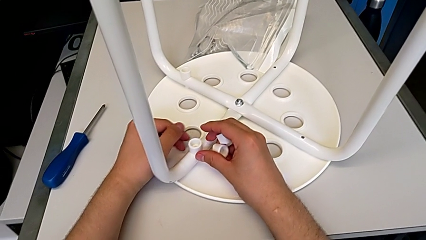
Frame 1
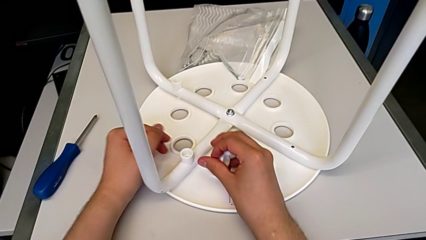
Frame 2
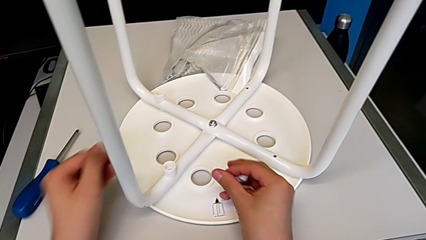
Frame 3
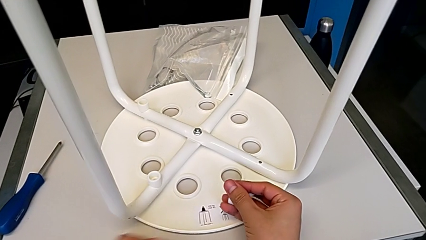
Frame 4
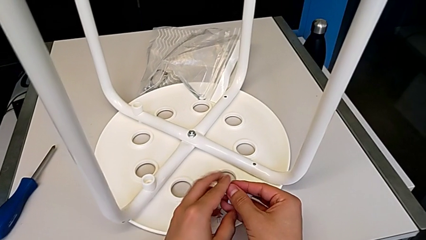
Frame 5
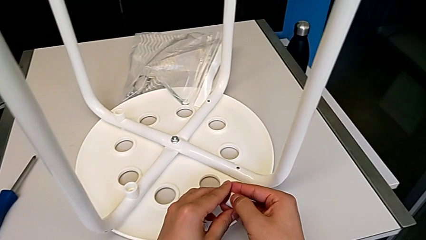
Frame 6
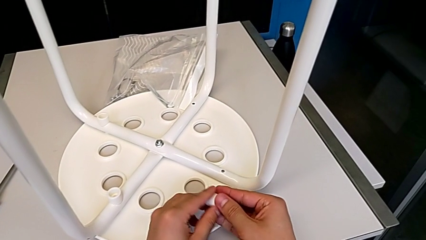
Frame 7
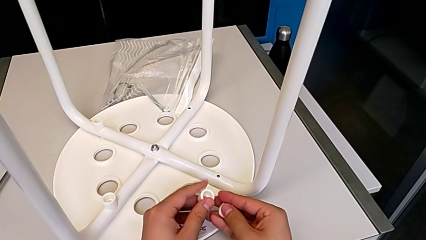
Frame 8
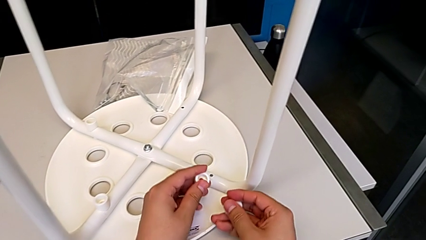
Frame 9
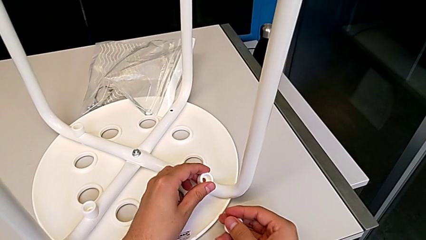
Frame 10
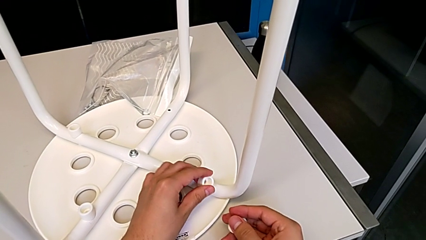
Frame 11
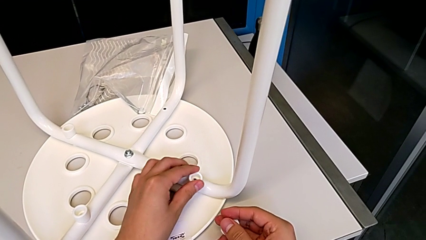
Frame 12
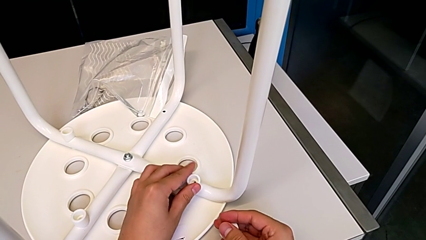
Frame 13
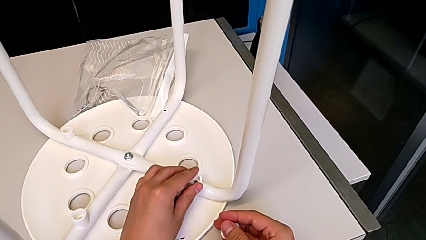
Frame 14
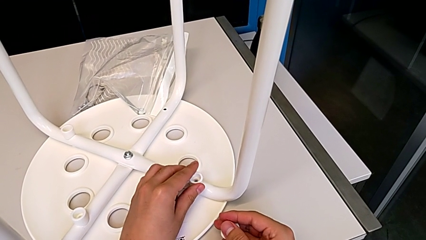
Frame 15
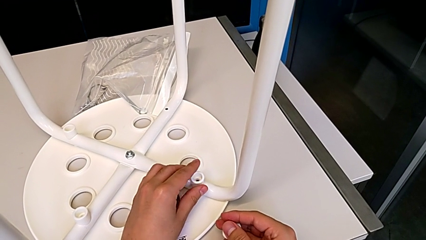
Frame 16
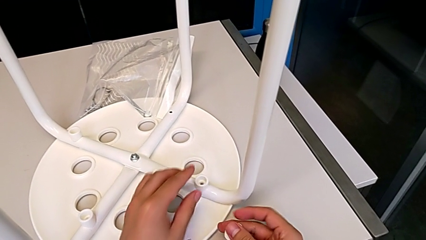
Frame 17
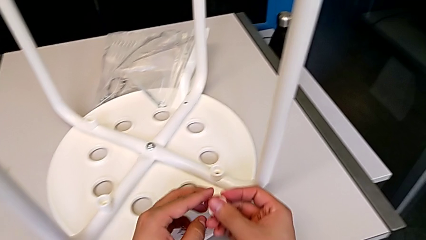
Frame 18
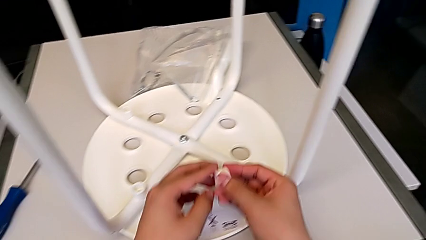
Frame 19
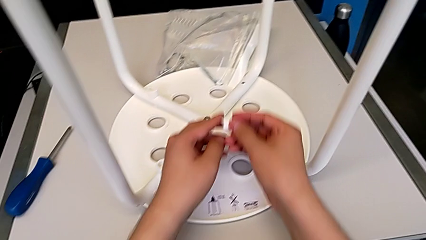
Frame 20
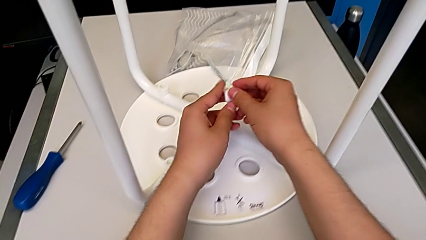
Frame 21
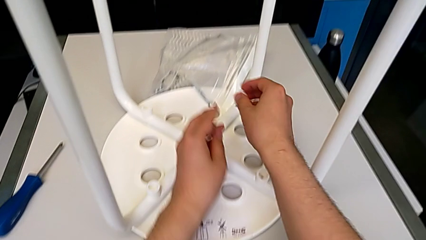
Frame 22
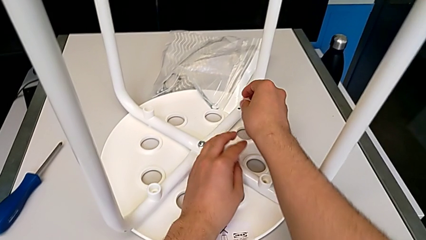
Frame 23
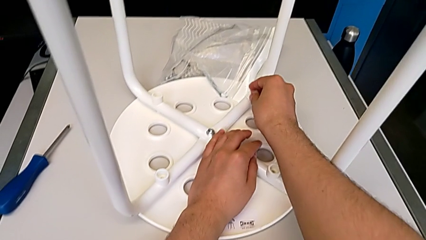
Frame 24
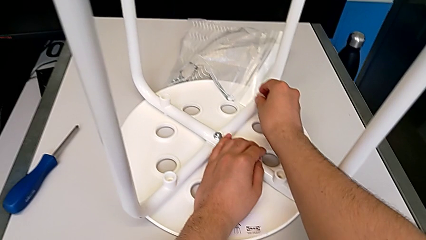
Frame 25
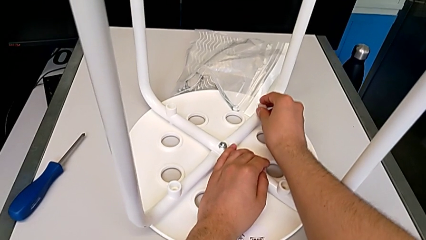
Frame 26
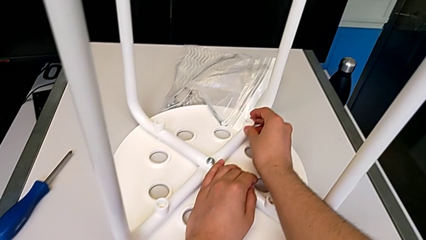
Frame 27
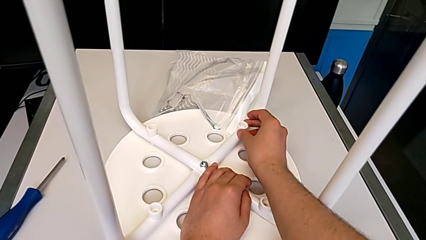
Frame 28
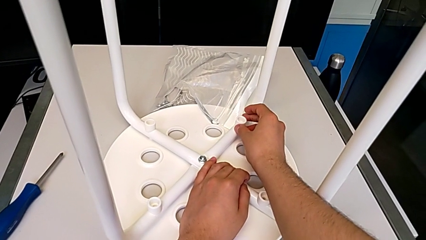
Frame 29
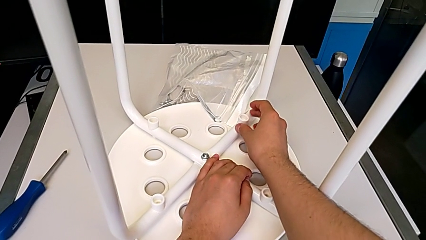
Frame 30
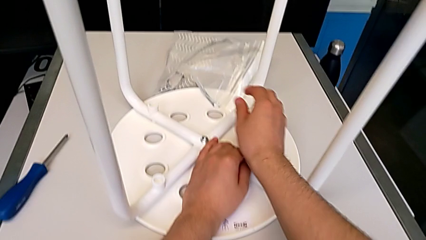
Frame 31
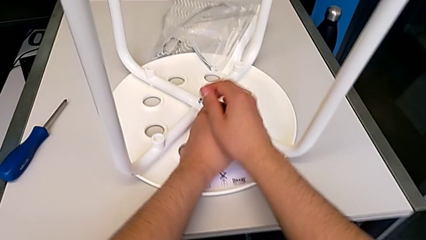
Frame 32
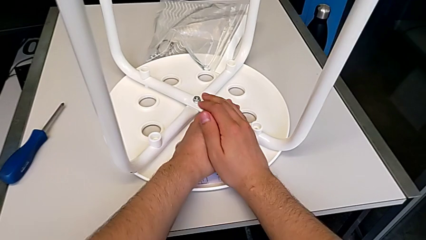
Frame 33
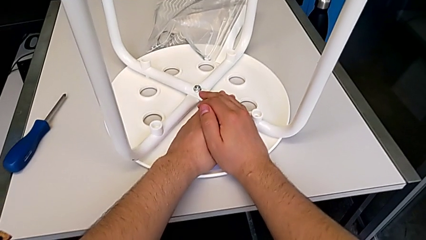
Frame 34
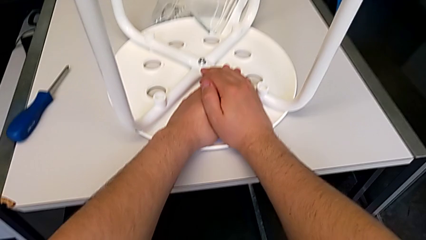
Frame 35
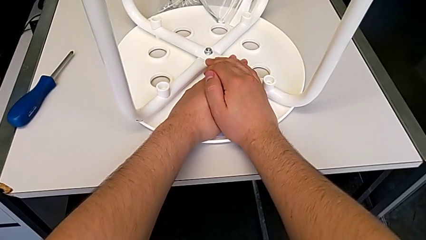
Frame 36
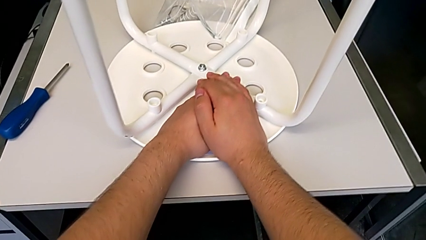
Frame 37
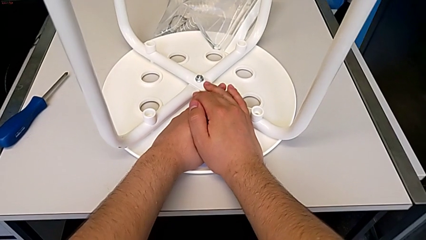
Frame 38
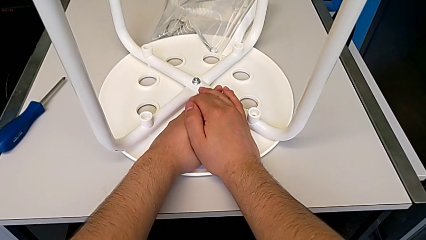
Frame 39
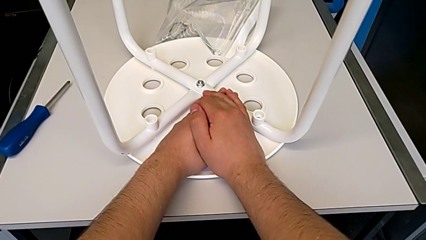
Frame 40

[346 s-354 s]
The camera wearer is putting a saddle washer on the leg of the chair. They keep placing the white washer.

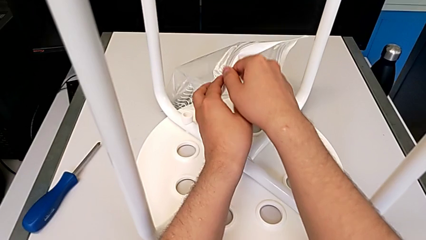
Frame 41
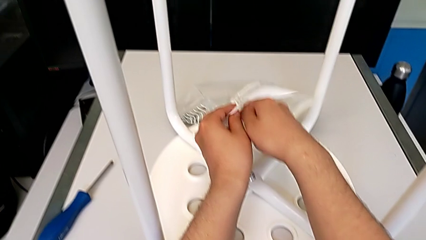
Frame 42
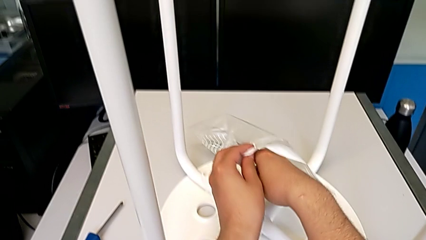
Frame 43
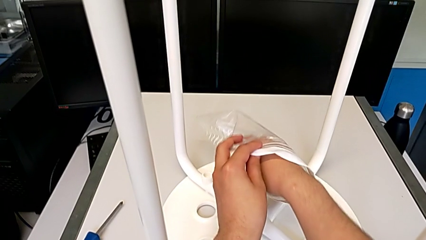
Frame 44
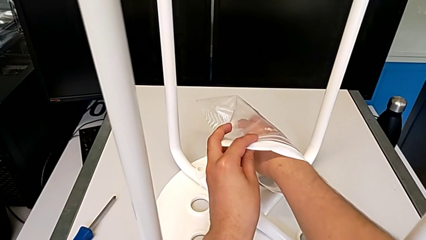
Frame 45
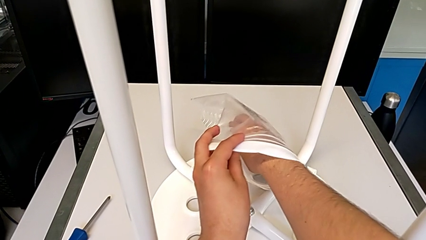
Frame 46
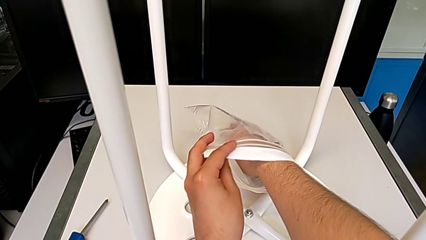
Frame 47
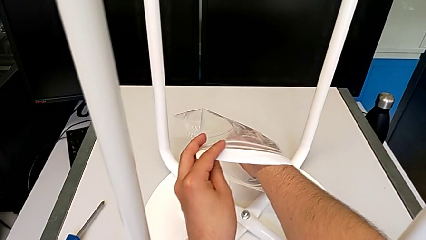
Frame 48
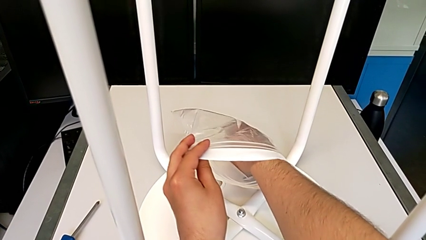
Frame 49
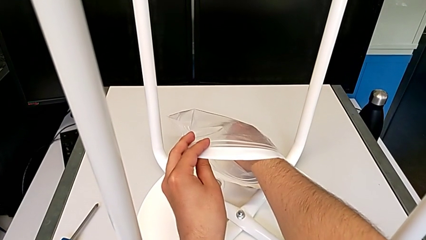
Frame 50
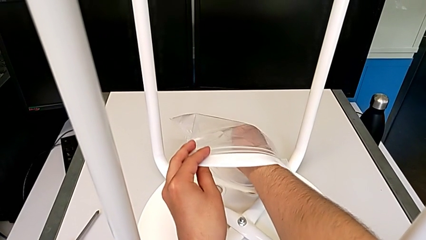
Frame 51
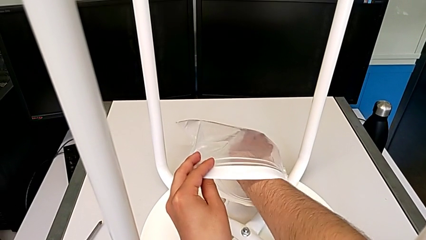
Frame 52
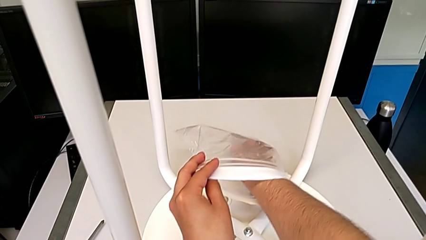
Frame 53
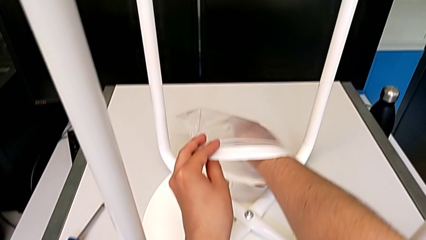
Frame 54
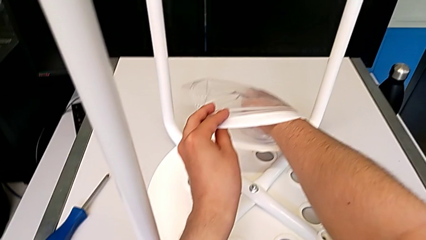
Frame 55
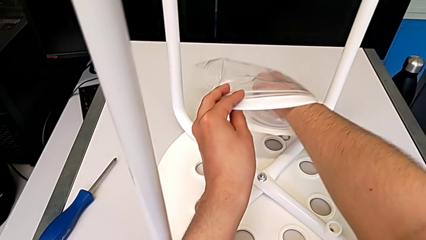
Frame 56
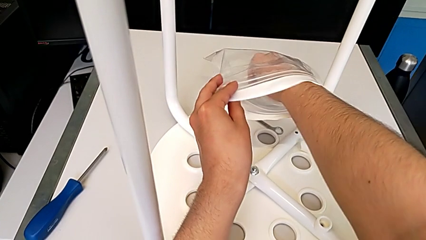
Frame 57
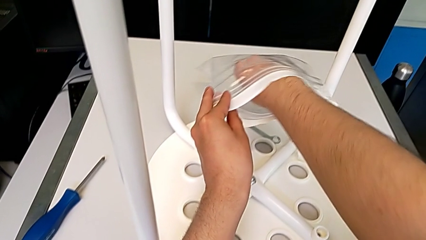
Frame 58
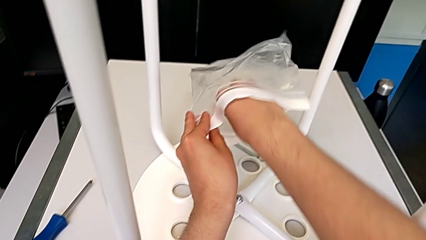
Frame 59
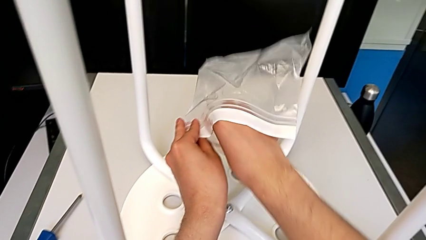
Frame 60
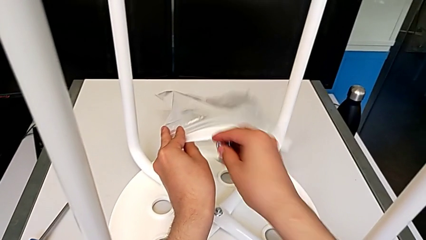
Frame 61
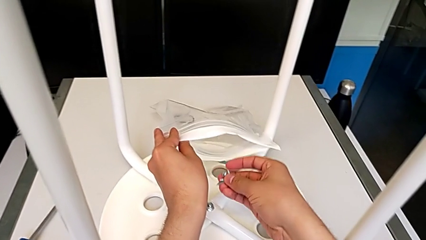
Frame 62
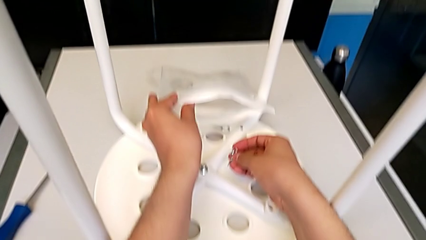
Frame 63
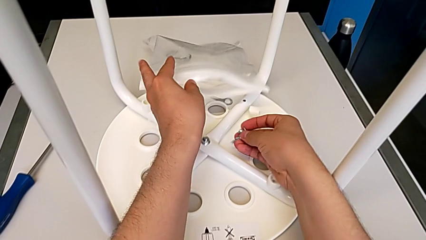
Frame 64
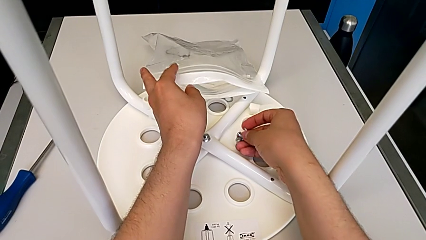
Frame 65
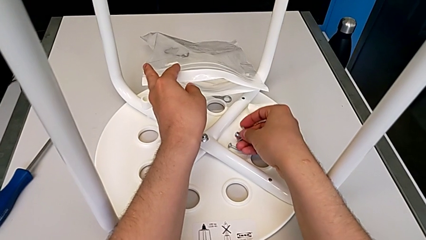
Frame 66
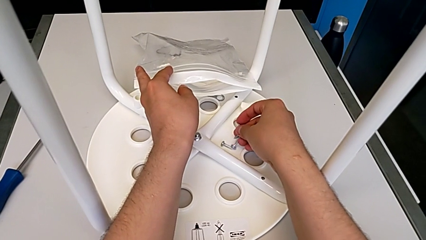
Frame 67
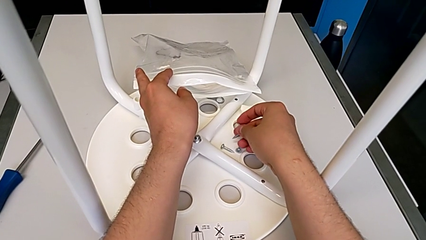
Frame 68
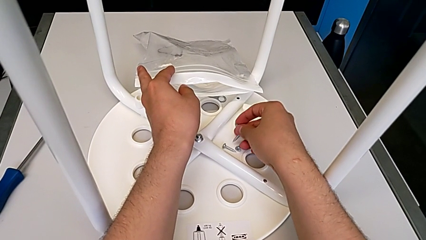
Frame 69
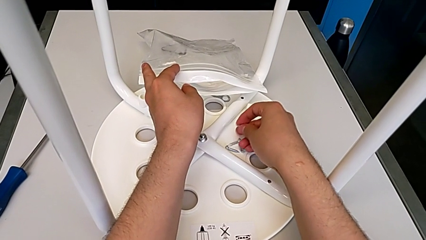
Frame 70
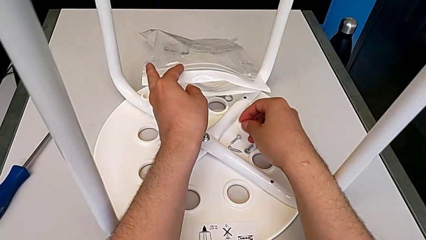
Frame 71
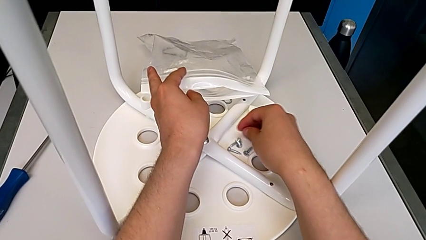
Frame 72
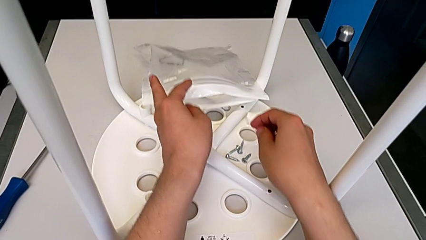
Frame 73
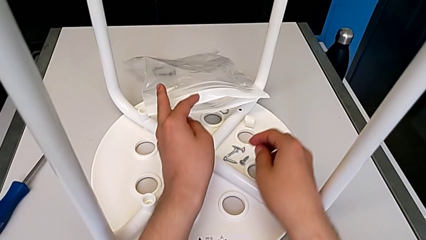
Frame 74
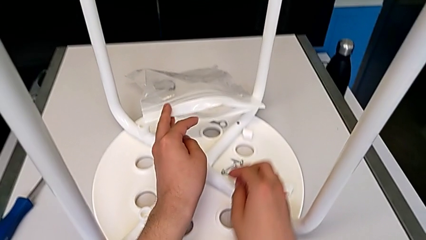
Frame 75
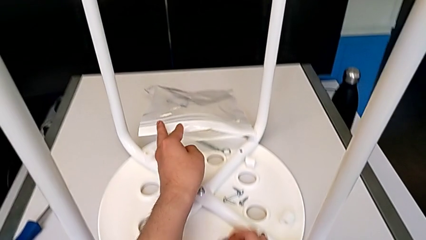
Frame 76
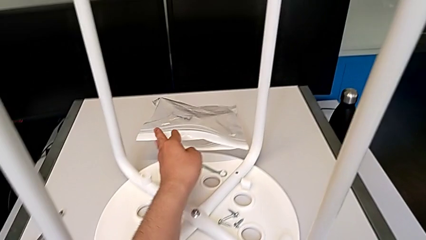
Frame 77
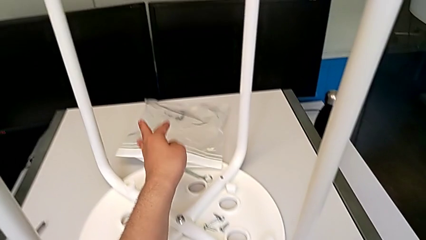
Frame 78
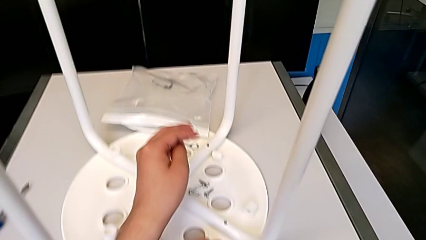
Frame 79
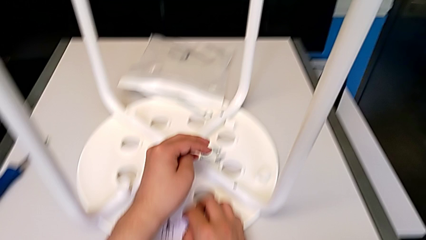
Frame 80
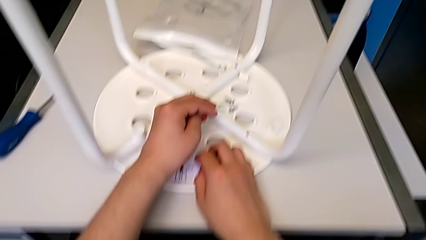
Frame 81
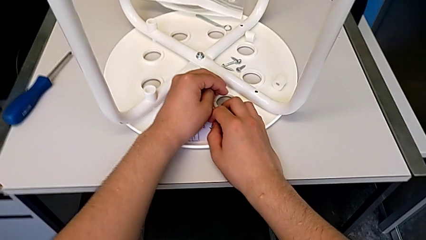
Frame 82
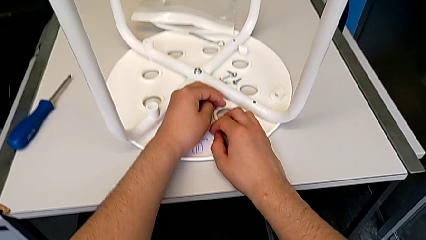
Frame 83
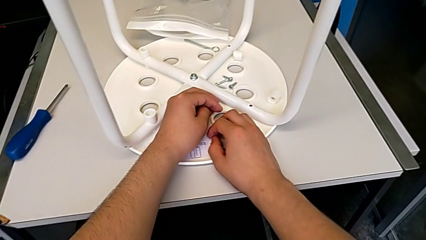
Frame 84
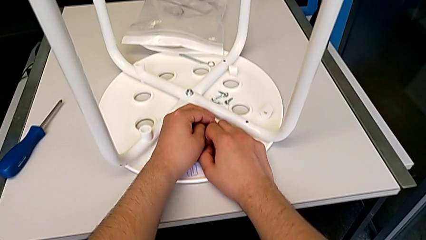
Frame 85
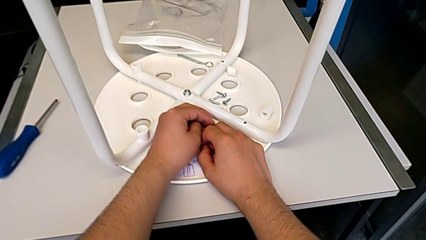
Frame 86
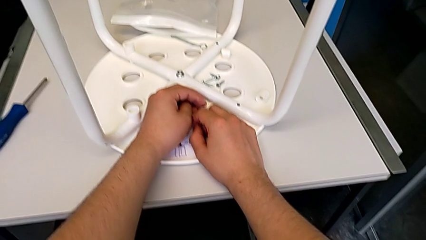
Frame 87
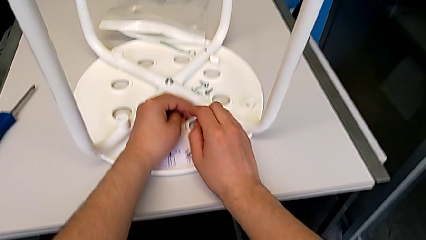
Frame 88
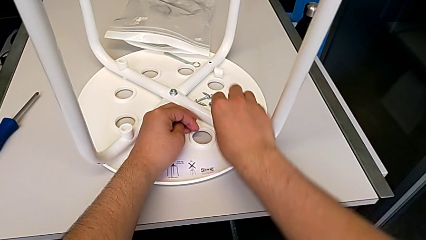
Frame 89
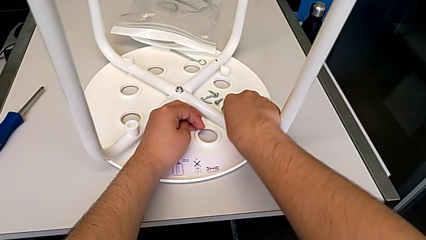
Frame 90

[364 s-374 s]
The camera wearer is screwing the first leg of the chair. They grab the screw and wrongly drop it.
